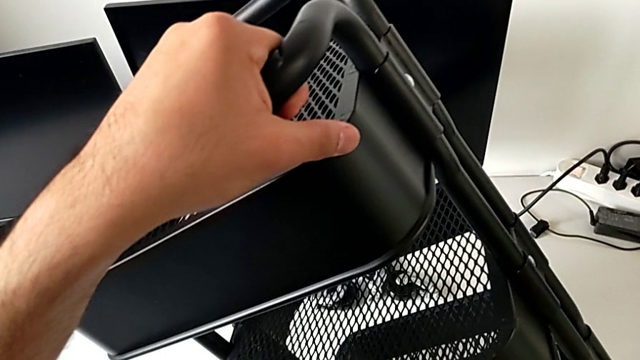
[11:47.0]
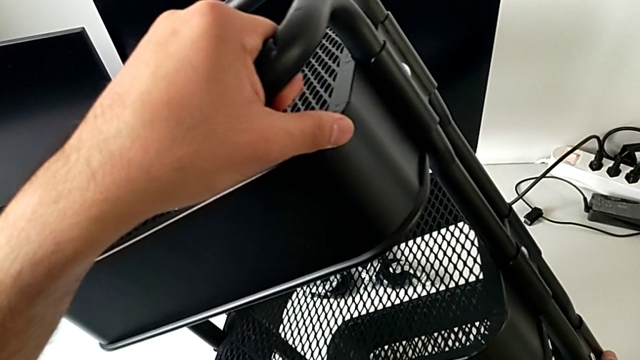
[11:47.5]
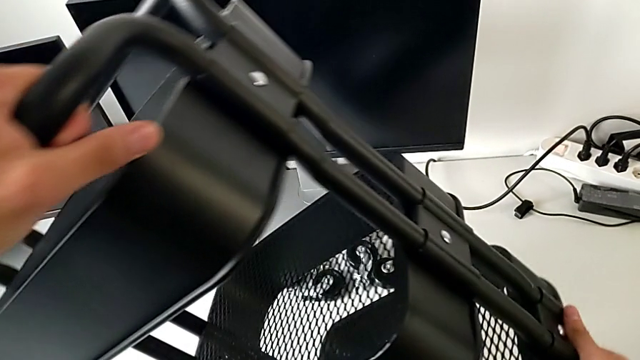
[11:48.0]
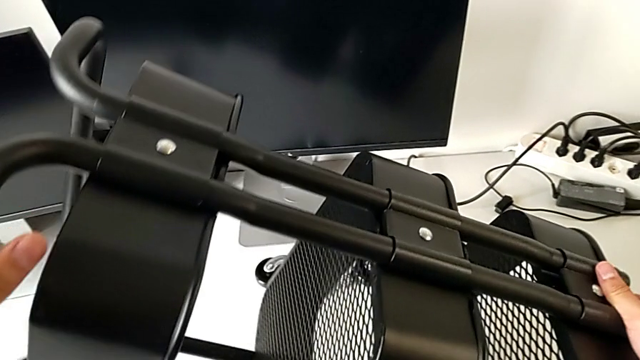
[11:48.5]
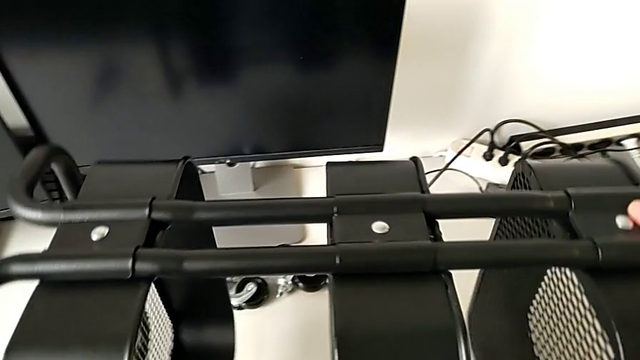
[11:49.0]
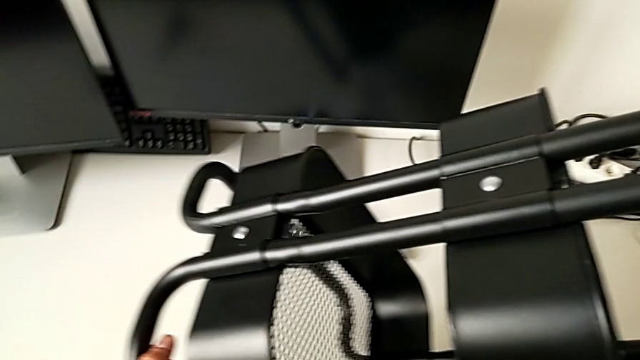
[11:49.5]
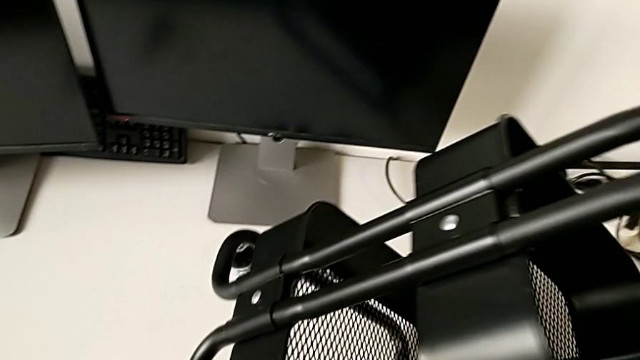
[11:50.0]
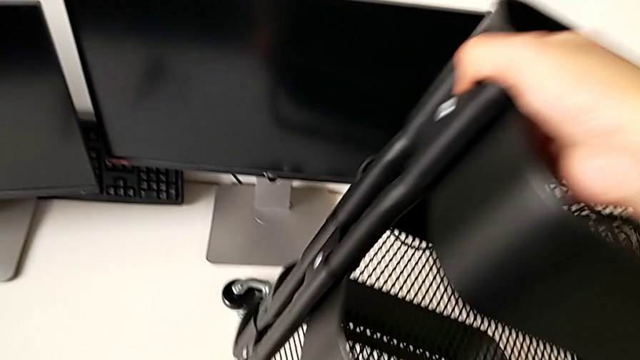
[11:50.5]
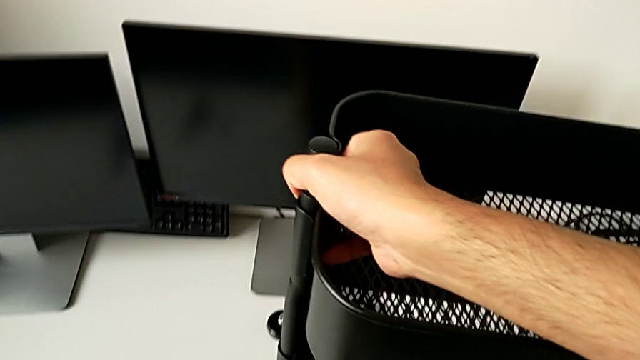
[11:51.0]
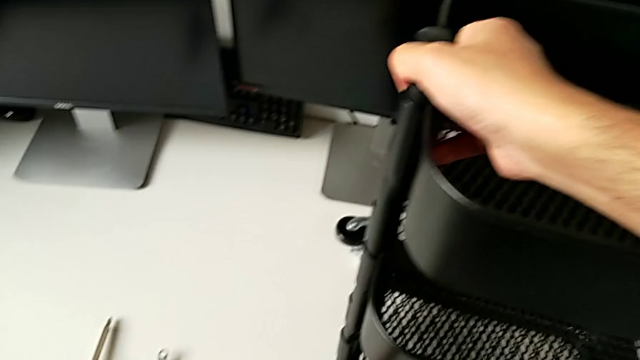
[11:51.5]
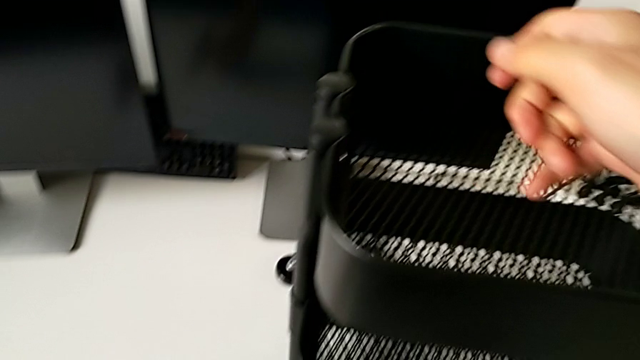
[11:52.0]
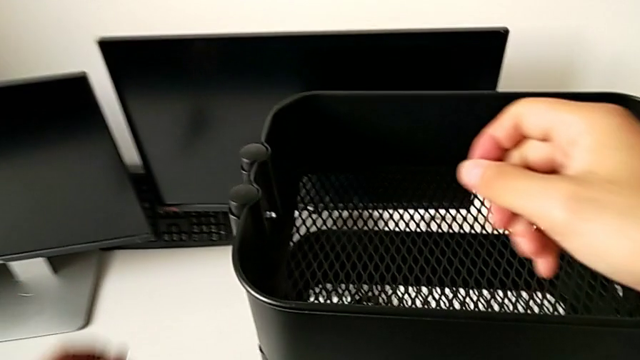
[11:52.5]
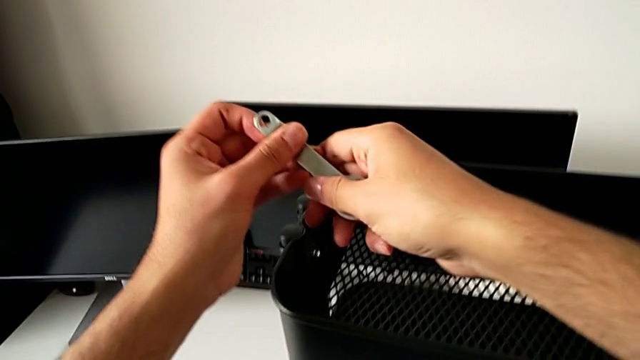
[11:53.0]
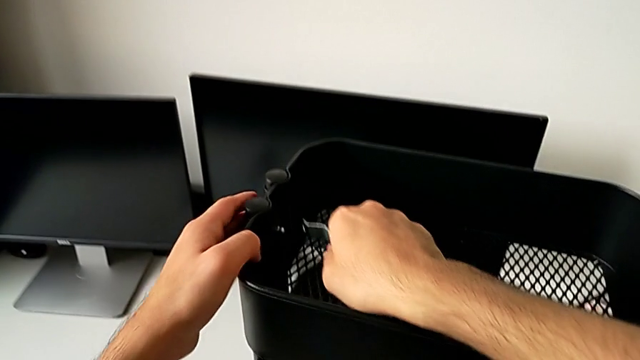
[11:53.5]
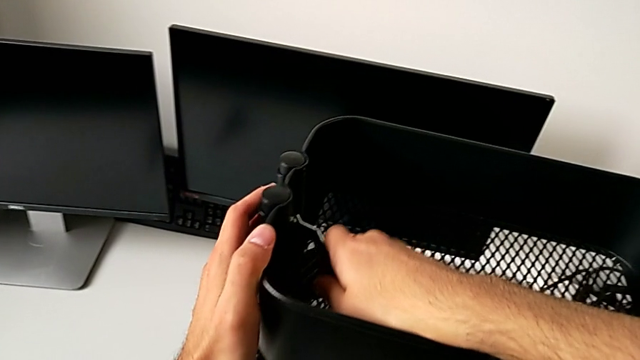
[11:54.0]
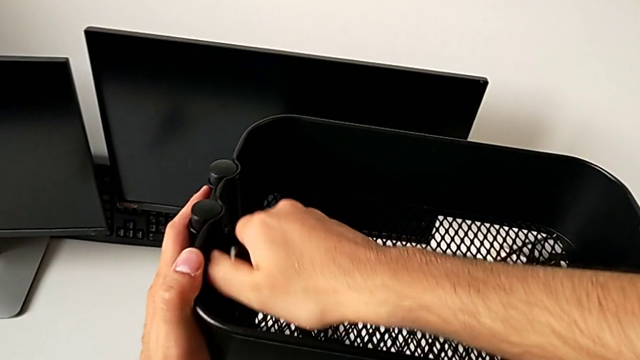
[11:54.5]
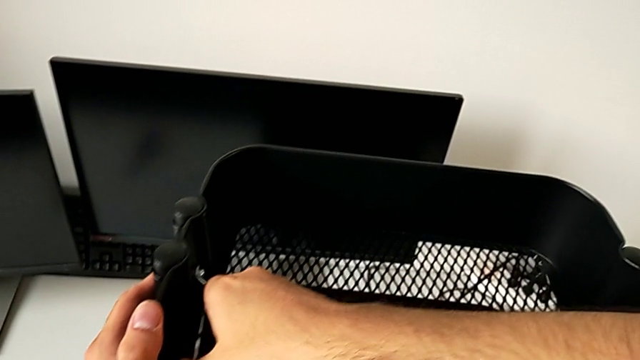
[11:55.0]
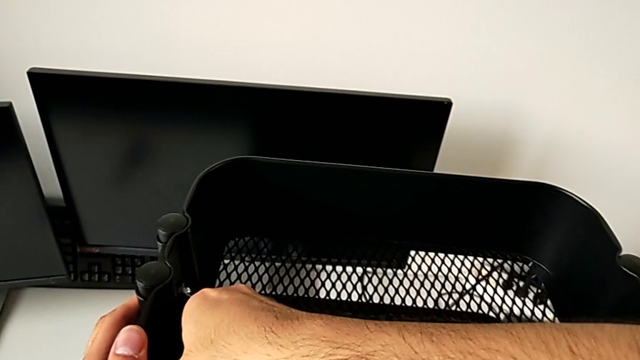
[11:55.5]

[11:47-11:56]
The camera wearer is tightening the brackets. They keep lifting the utility cart, grab the hexagonal wrench, insert the spanner wrench and begin to screw the hexagon cap nut.

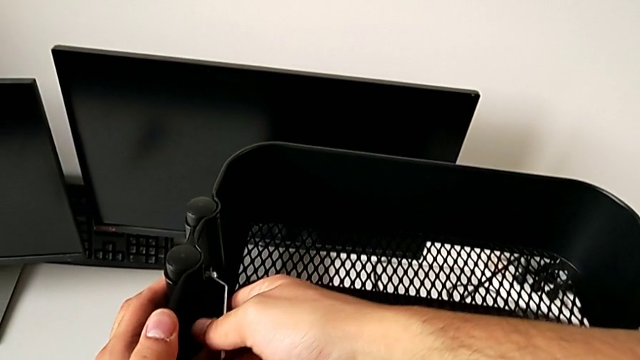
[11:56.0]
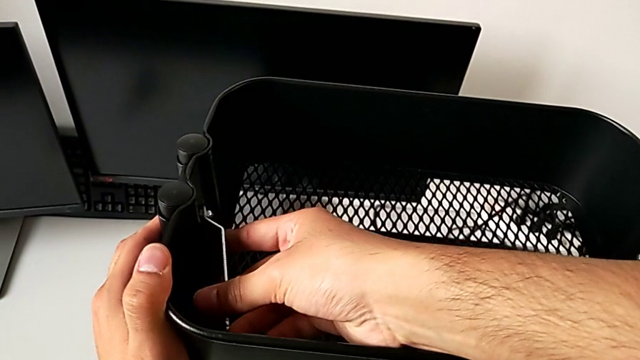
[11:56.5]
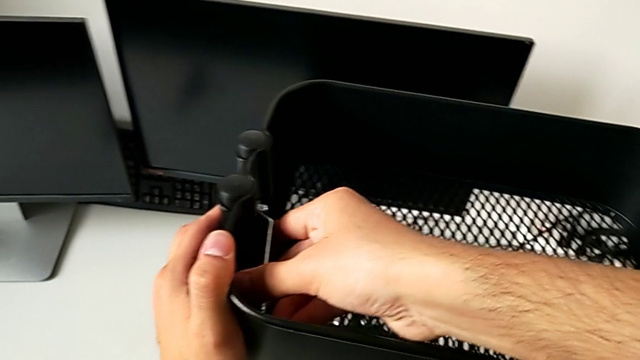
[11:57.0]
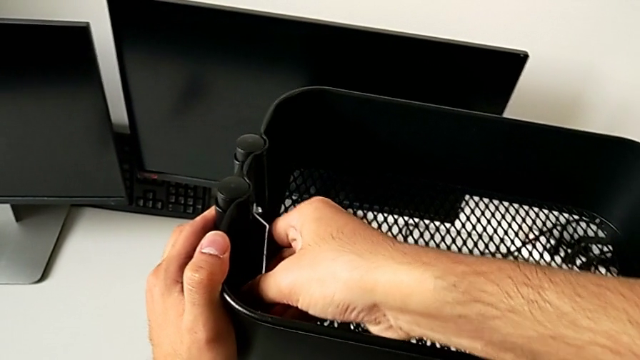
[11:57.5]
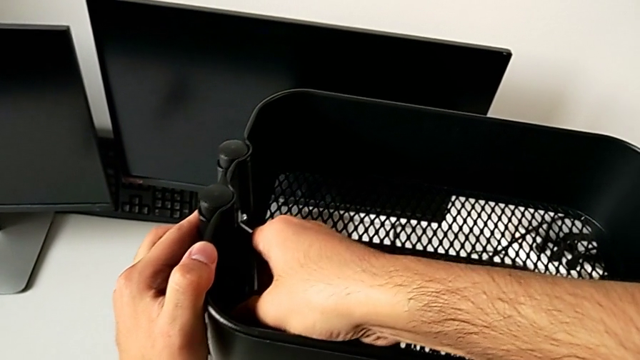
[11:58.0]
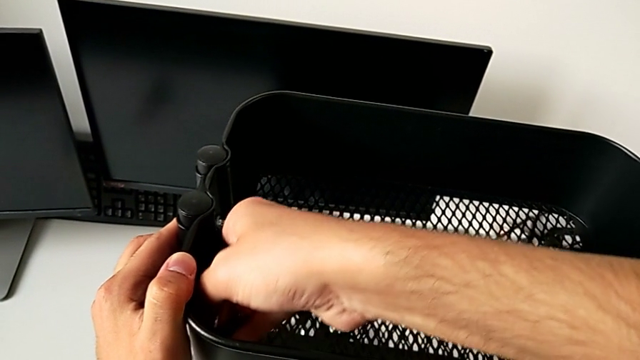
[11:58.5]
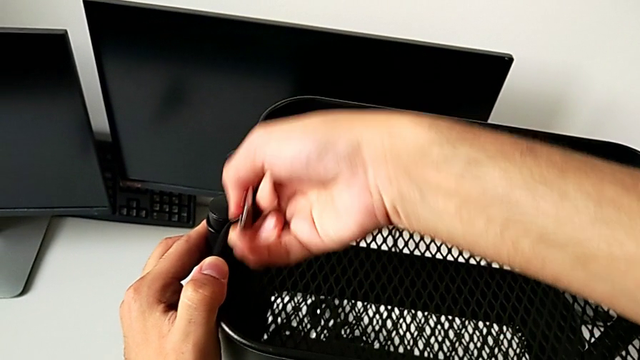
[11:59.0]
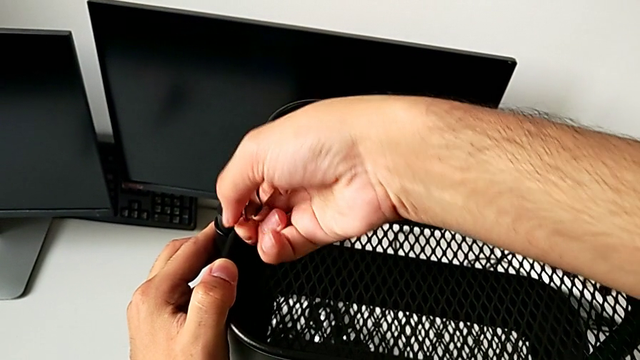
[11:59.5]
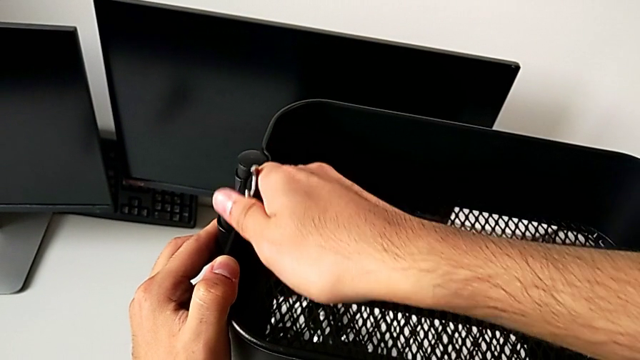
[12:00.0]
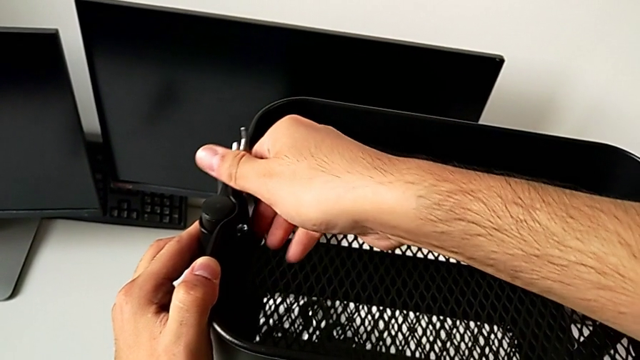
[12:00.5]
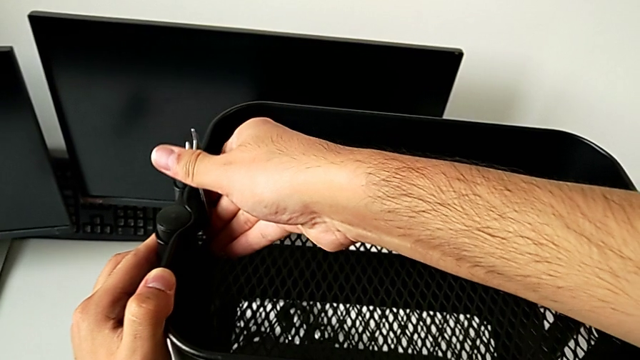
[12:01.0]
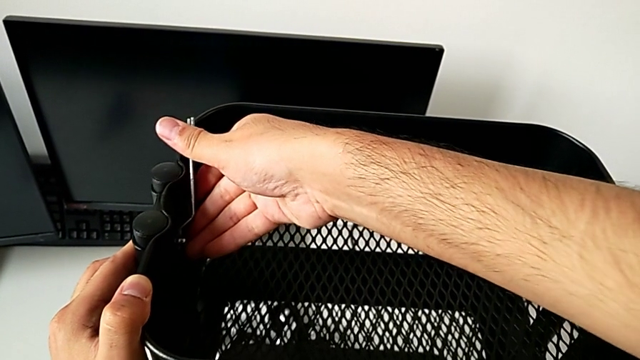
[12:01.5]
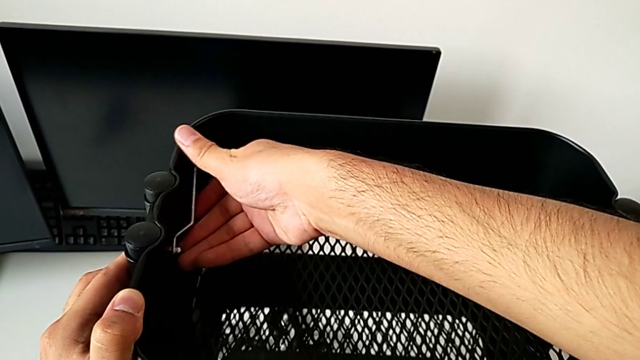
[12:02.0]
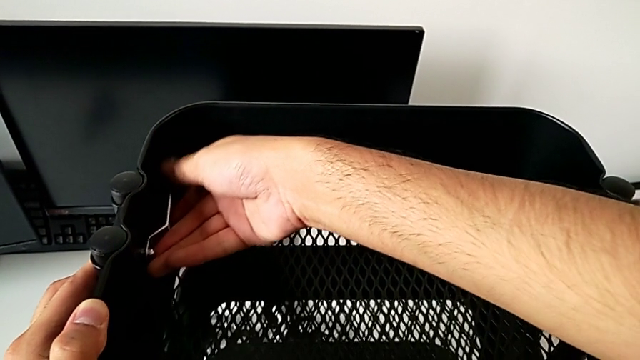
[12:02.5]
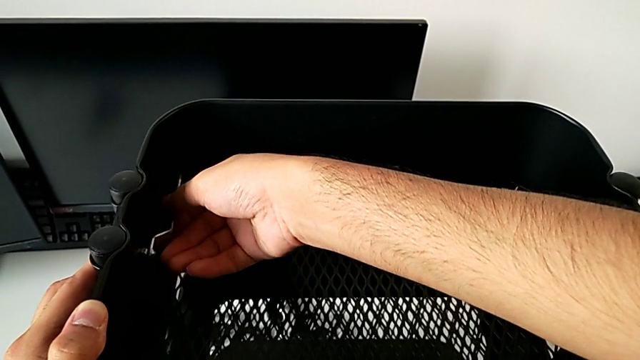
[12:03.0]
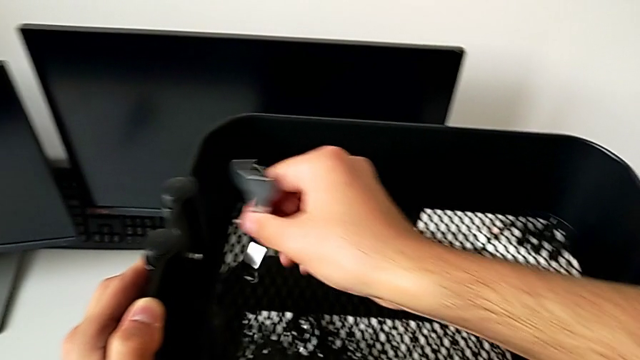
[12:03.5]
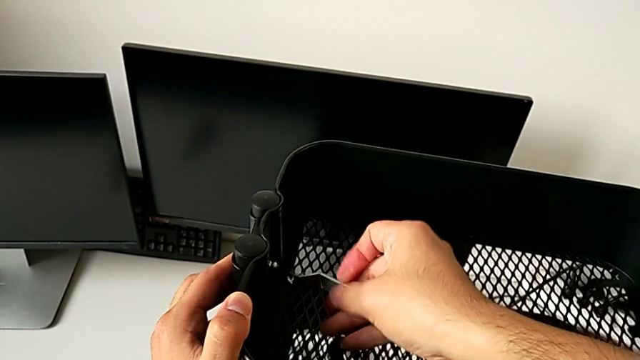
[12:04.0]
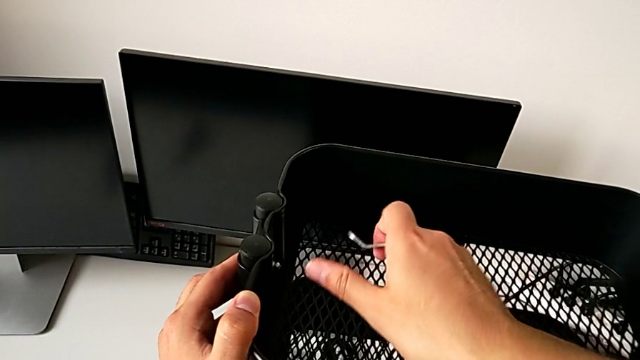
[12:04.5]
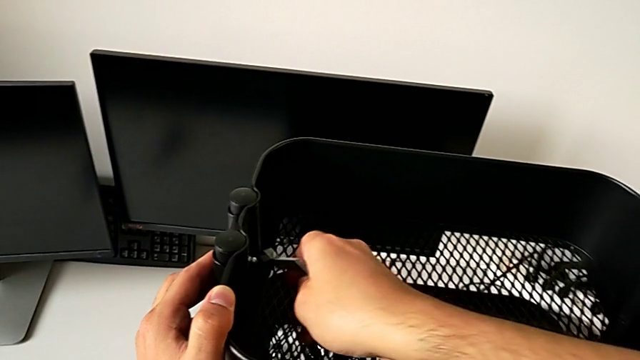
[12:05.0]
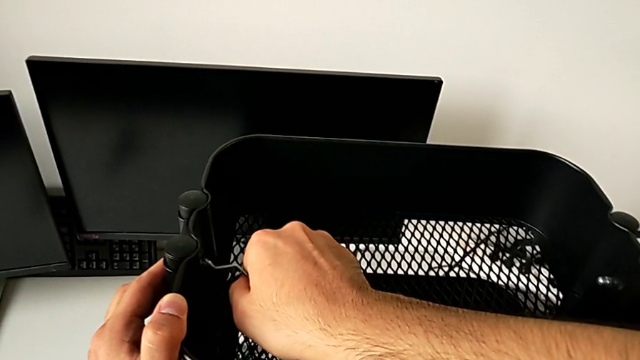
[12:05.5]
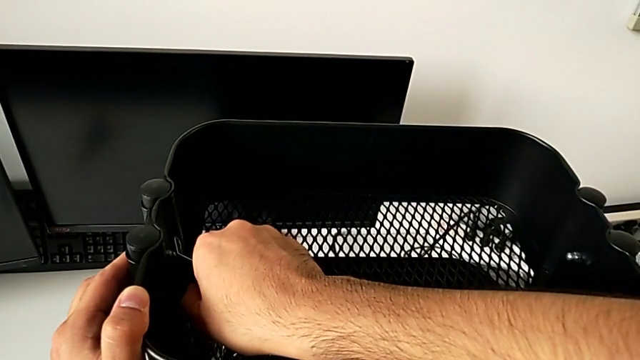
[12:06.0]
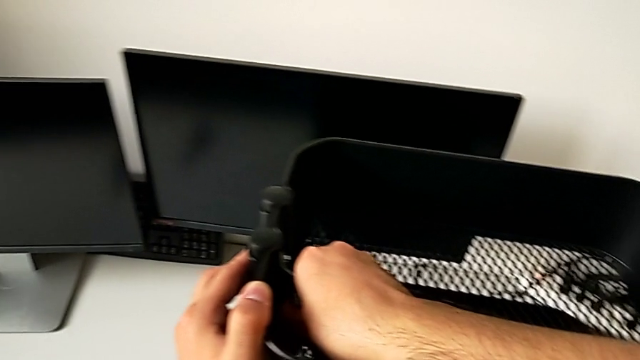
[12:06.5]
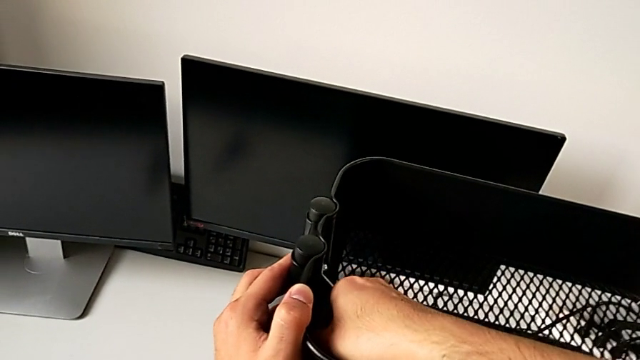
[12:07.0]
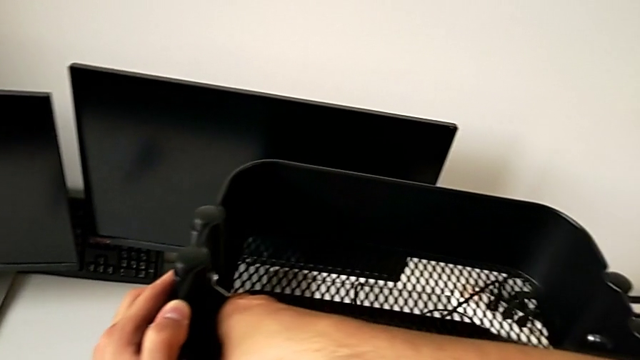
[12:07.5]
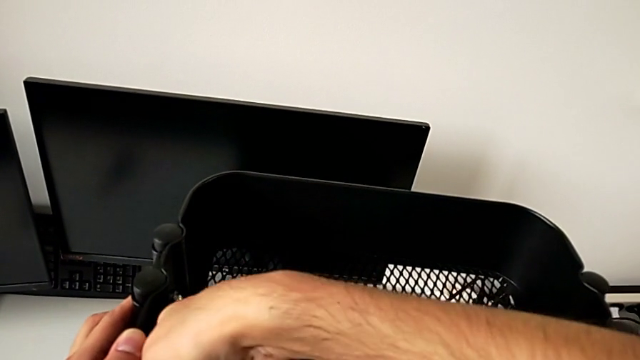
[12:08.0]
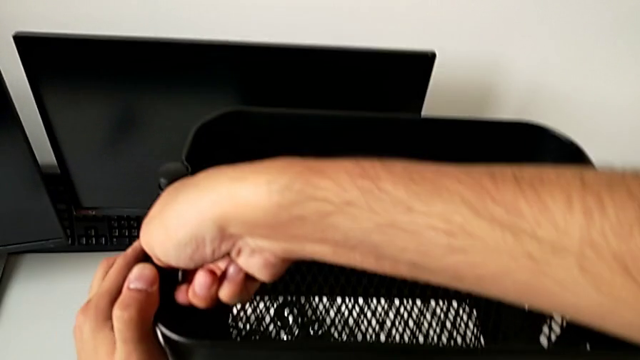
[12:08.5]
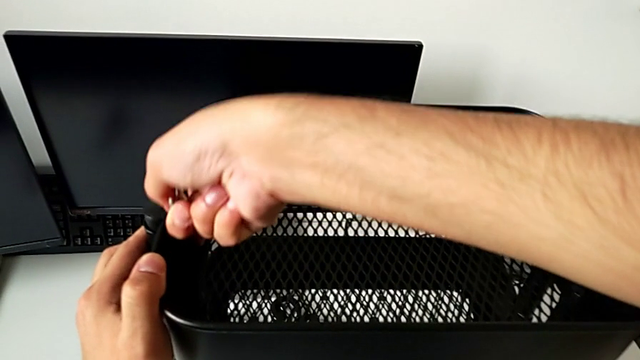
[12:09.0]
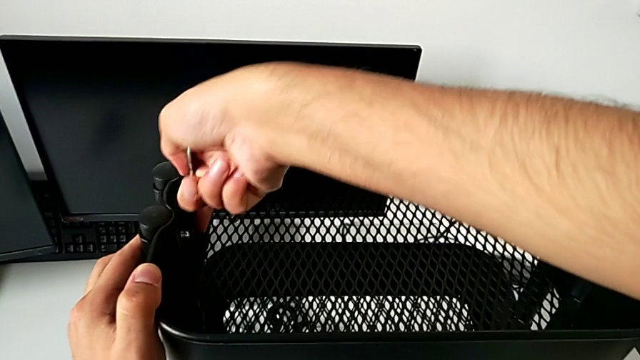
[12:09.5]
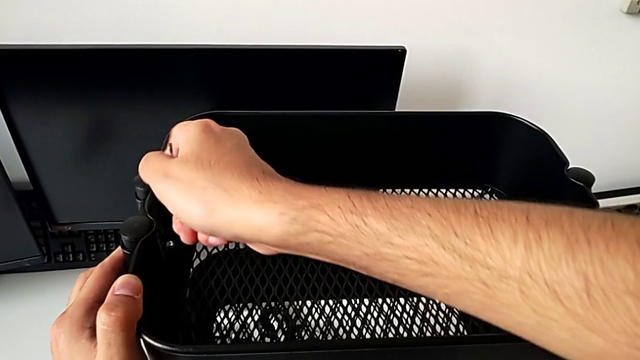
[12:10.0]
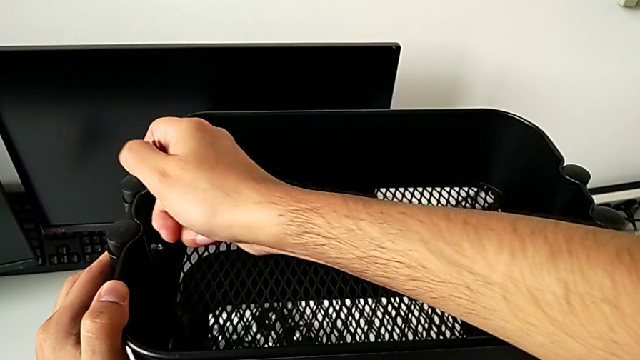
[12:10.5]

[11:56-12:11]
The camera wearer is tightening the brackets. They keep screwing the hexagon cap nut.
